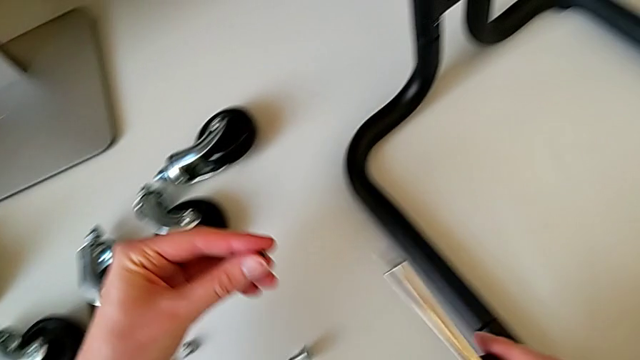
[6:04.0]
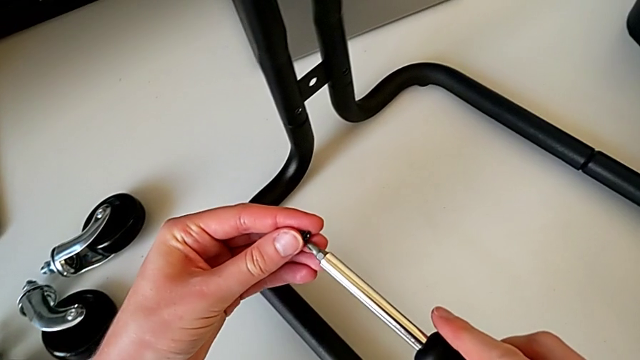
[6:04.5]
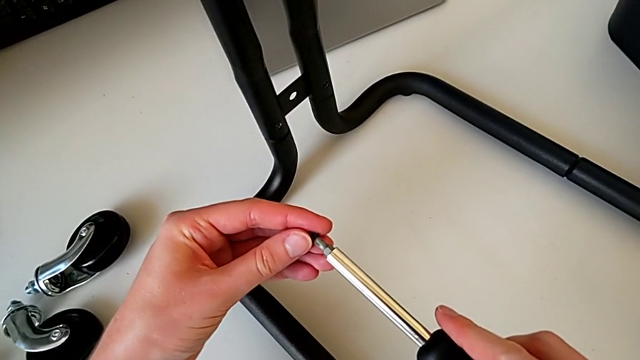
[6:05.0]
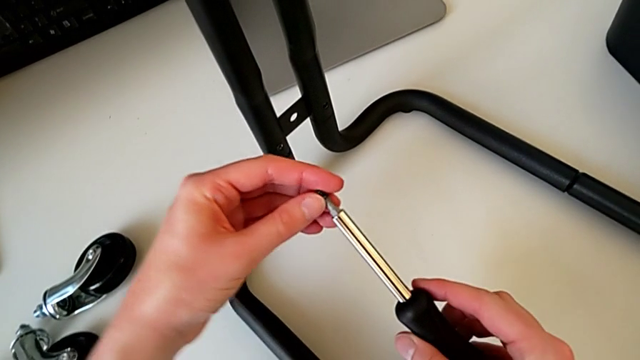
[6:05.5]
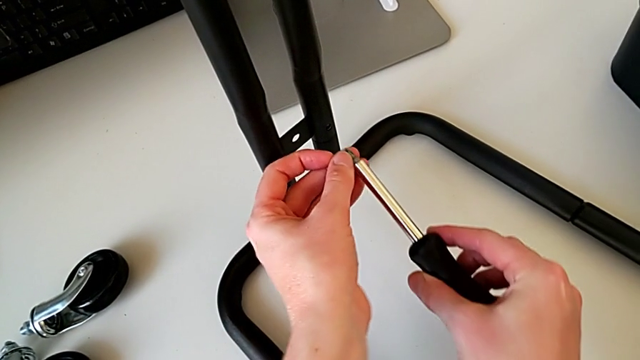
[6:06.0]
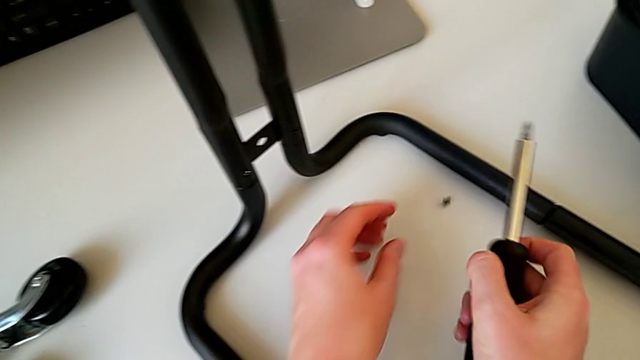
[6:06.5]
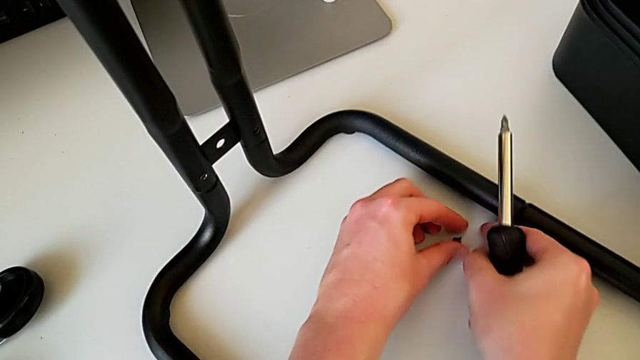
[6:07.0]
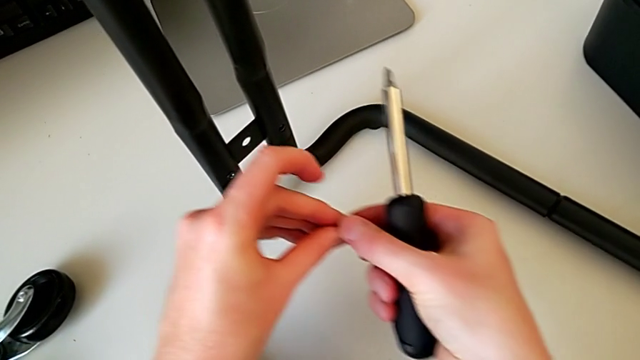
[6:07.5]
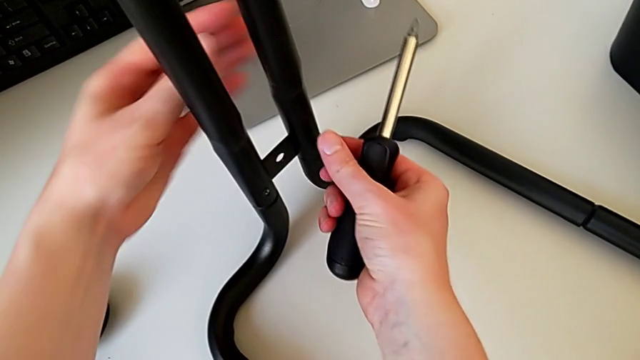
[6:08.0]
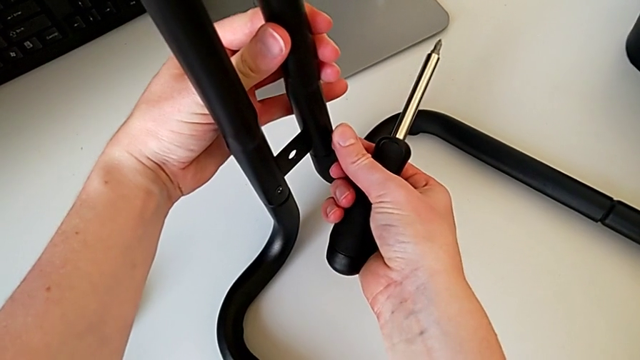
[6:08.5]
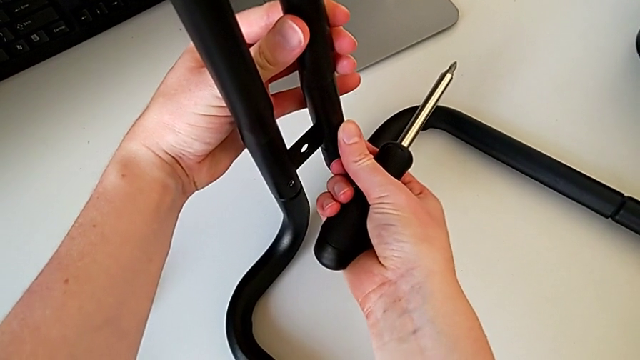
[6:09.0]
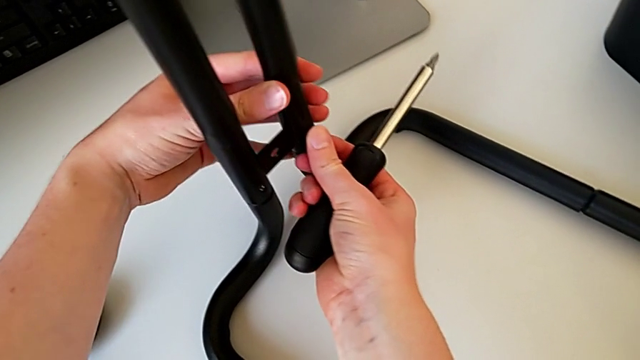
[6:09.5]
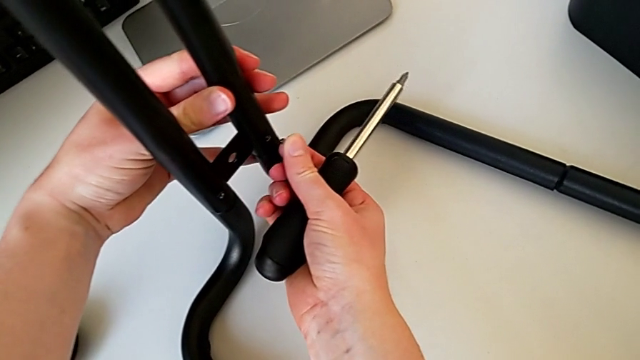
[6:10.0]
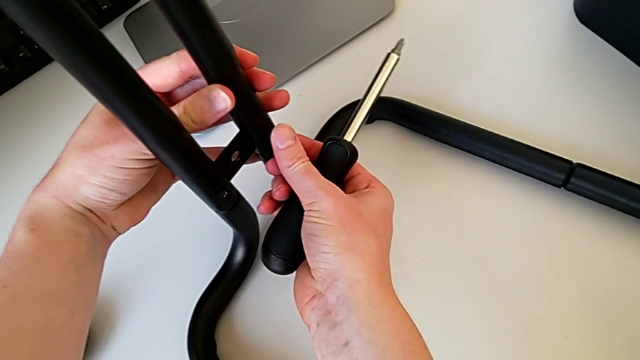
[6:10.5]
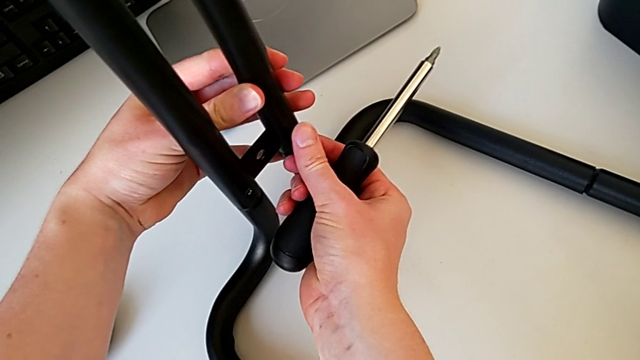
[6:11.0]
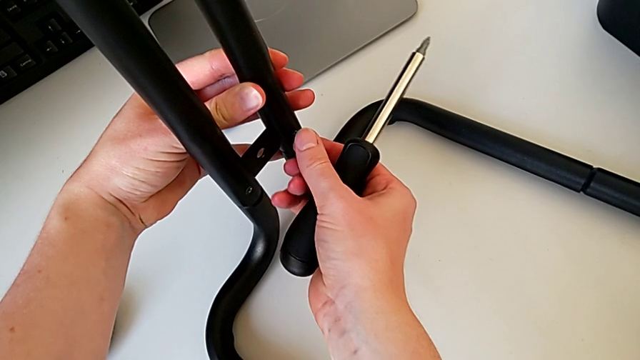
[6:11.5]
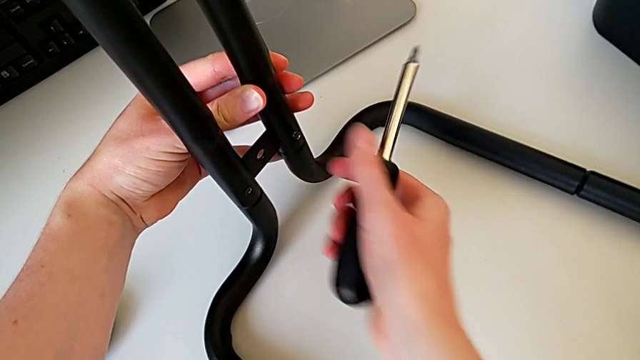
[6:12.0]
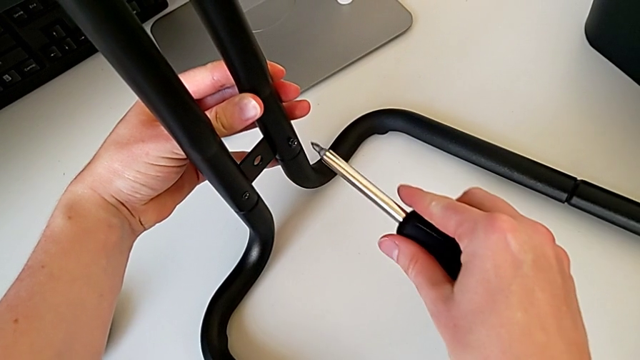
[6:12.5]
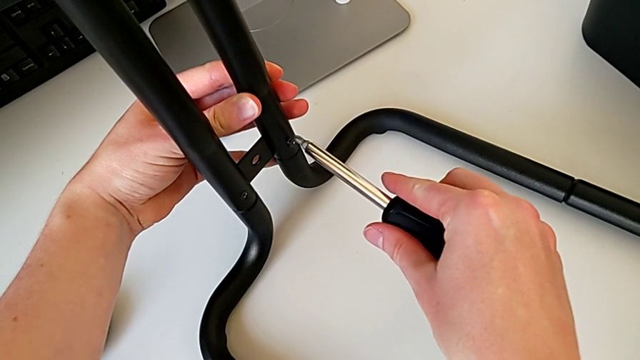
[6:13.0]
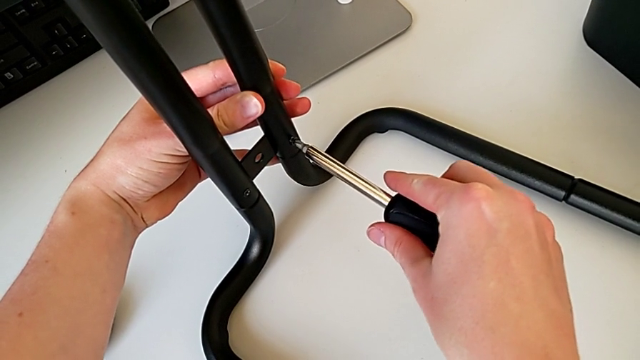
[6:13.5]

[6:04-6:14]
The camera wearer is assembling the bars on the left. They insert the screw with the left hand, insert the screwdriver with the right hand, wrongly drop the screw, insert it, withdraw it, insert it and insert the screwdriver.

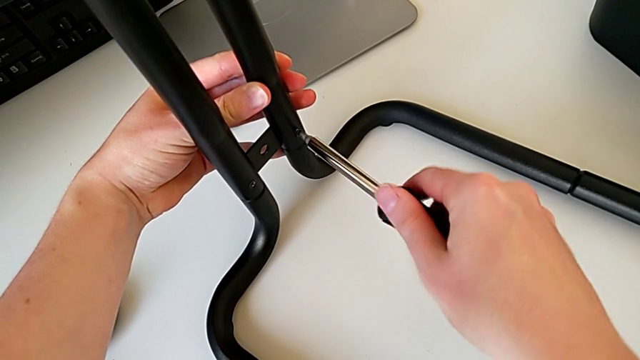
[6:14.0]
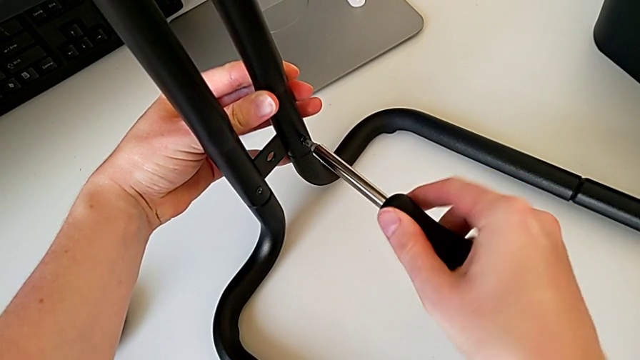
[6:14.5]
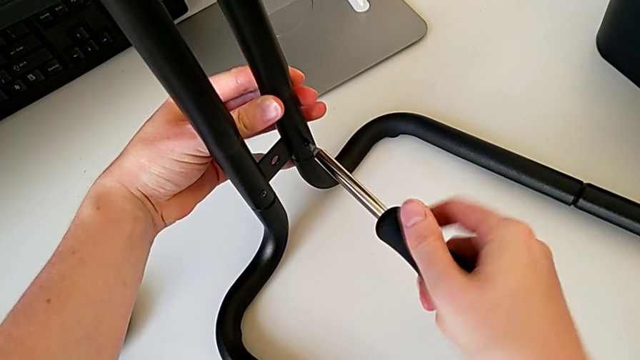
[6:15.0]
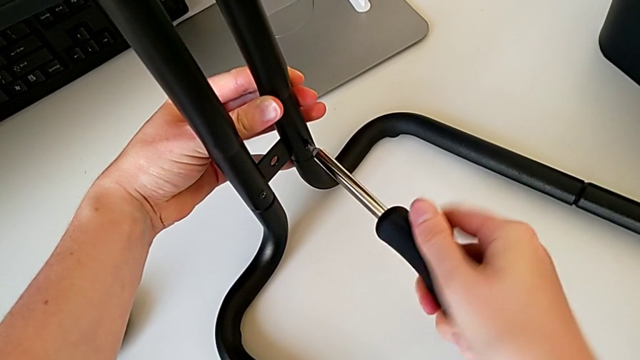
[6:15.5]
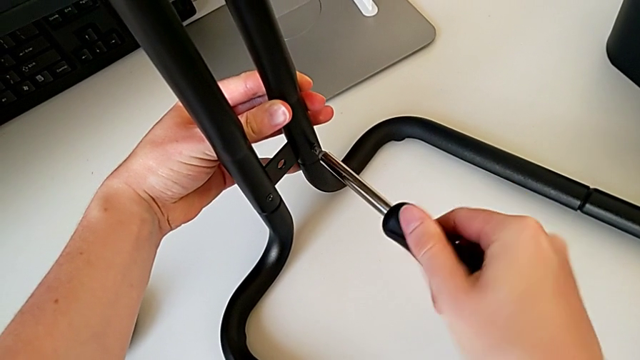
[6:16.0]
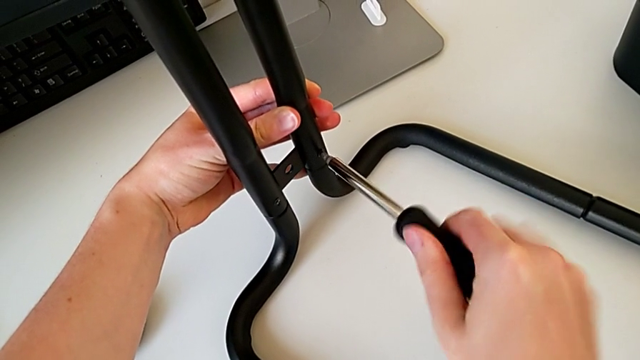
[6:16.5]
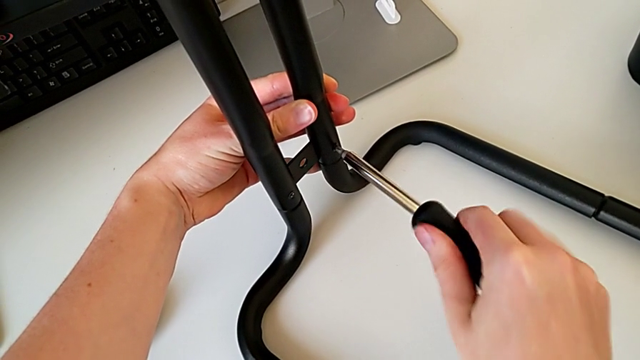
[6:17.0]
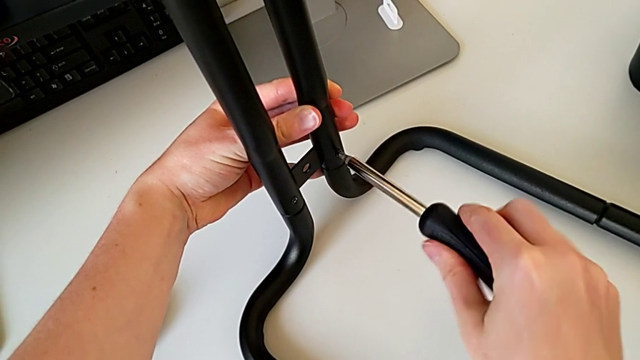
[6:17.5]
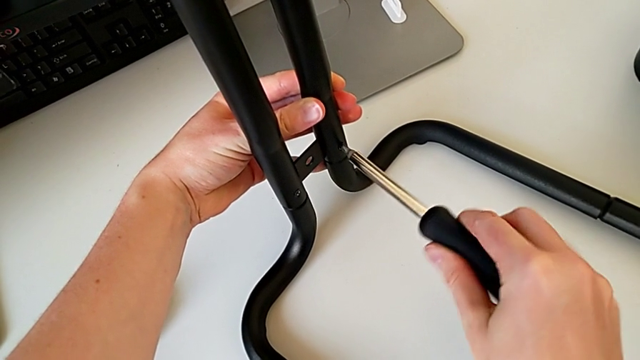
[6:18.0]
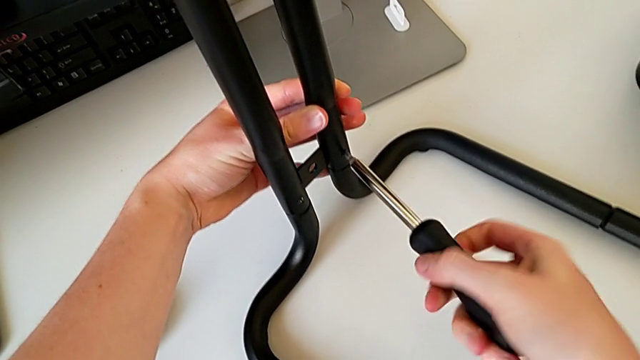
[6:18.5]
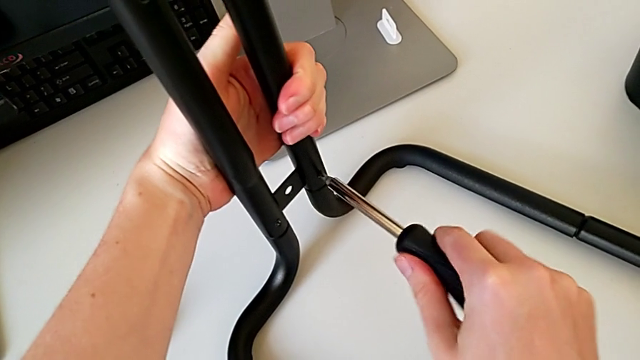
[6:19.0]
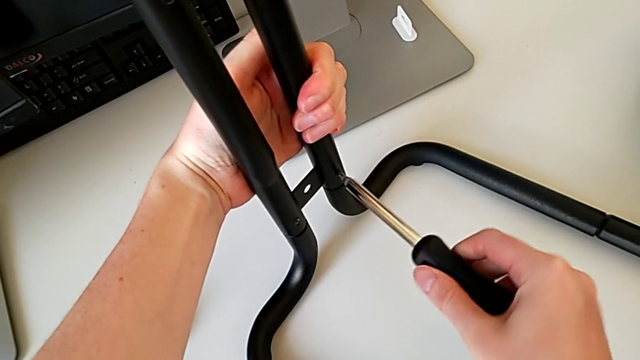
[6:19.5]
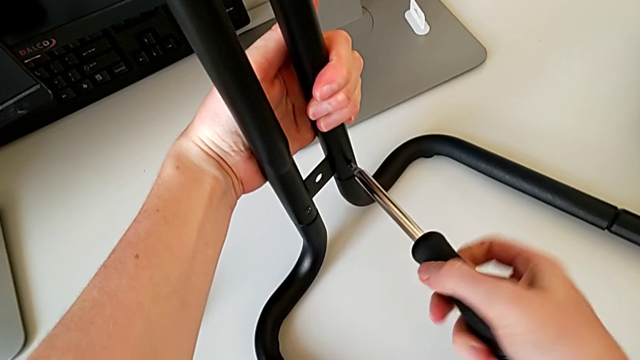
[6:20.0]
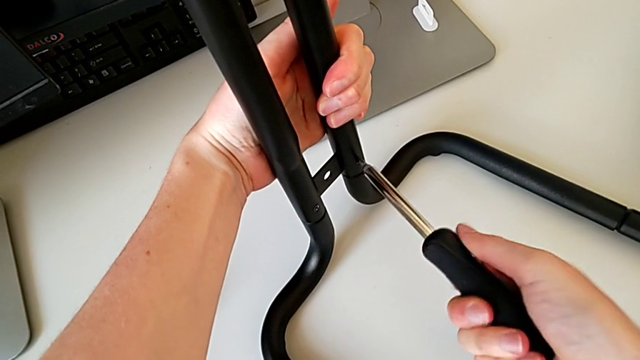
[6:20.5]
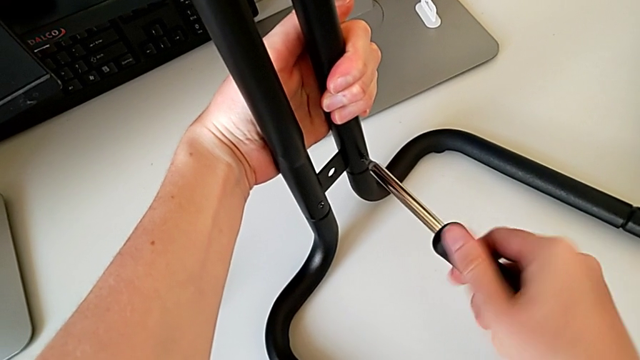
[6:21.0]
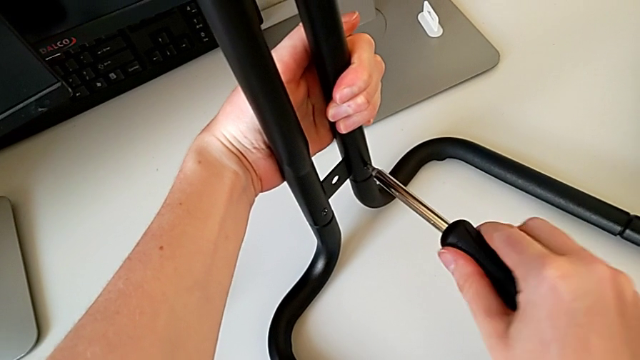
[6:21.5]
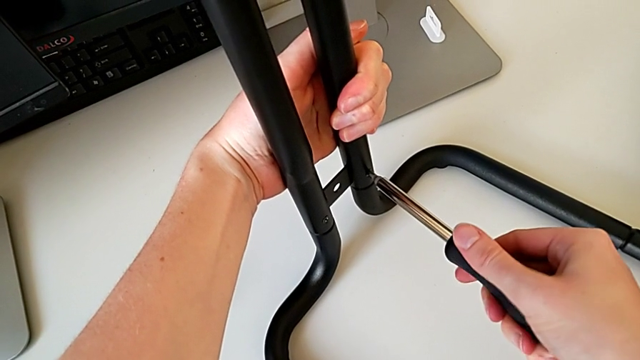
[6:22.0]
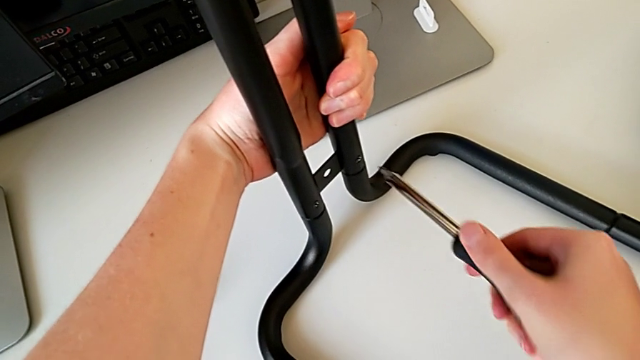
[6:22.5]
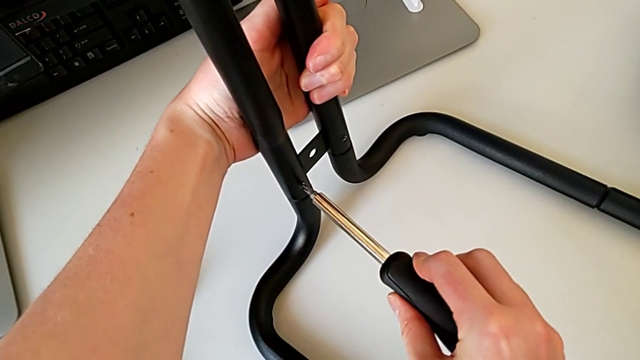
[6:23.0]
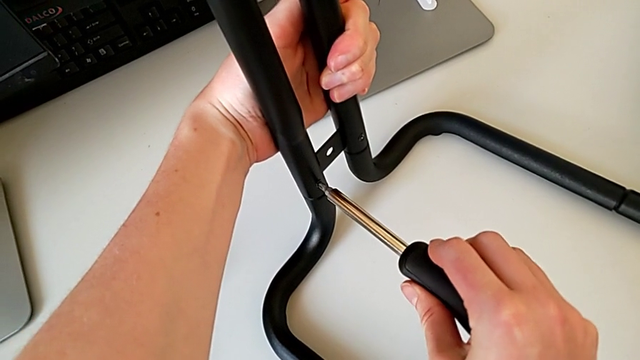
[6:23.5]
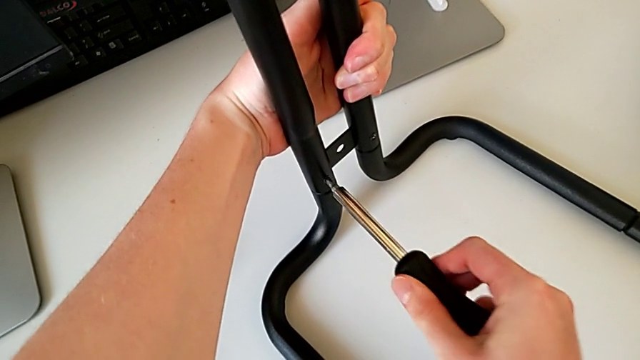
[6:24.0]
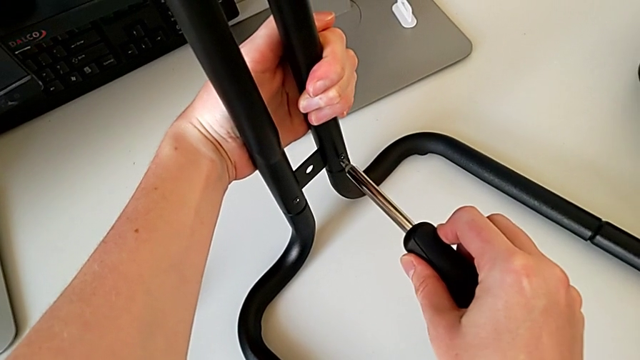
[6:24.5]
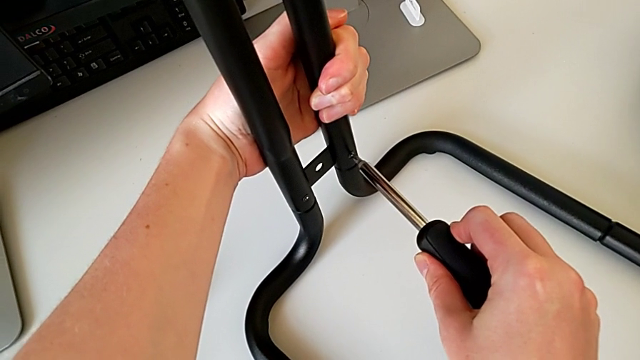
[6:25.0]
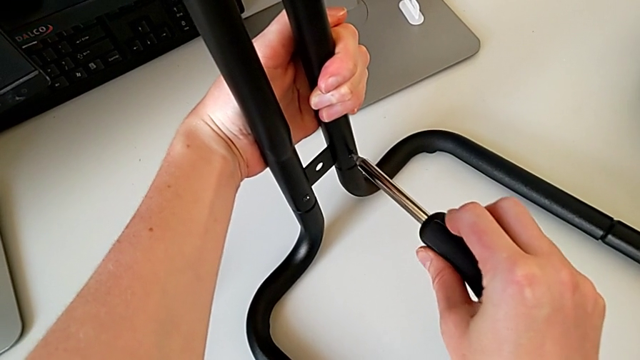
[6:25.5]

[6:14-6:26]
The camera wearer is assembling the bars on the left. They screw the screwdriver, withdraw it, insert it, screw it, withdraw it, insert it and screw it.
